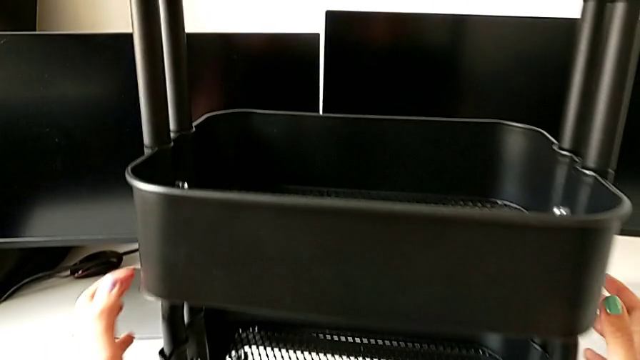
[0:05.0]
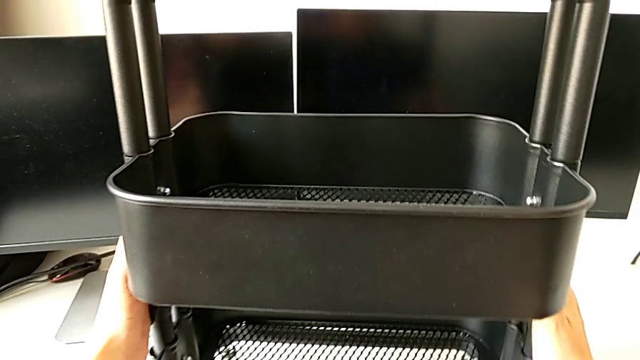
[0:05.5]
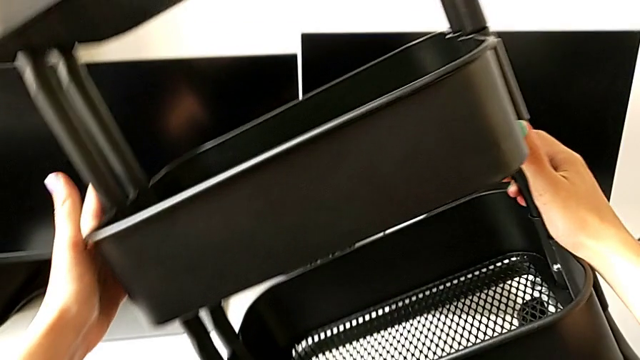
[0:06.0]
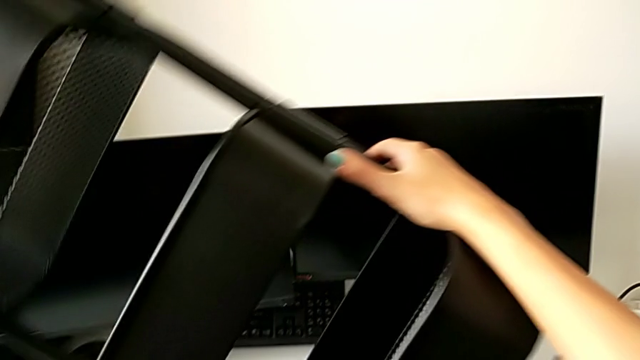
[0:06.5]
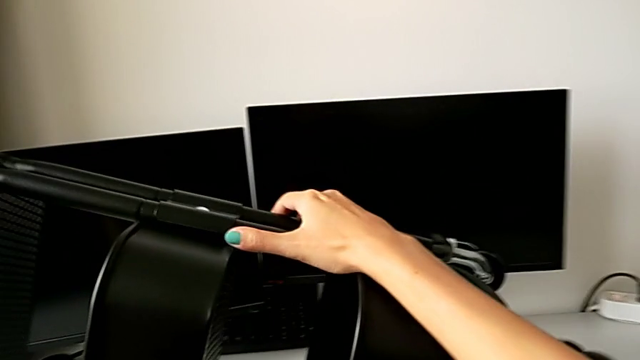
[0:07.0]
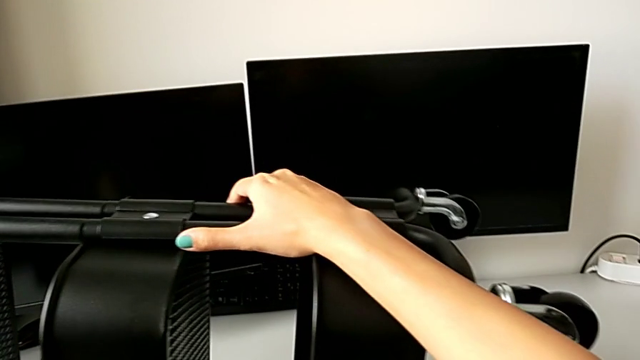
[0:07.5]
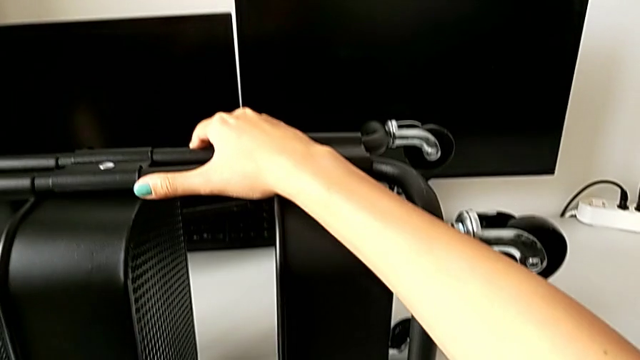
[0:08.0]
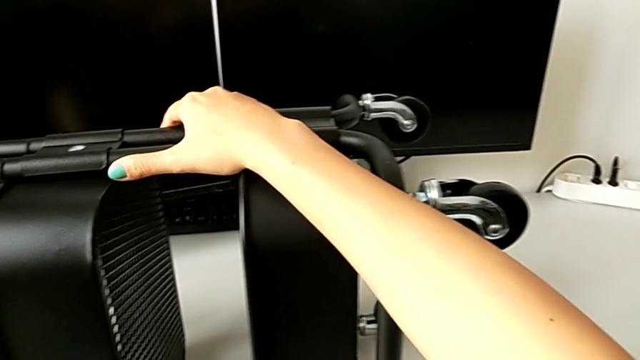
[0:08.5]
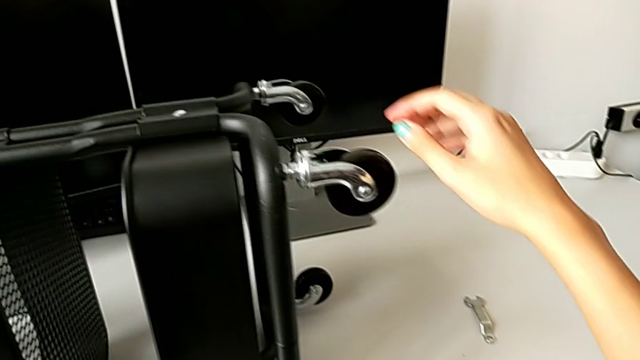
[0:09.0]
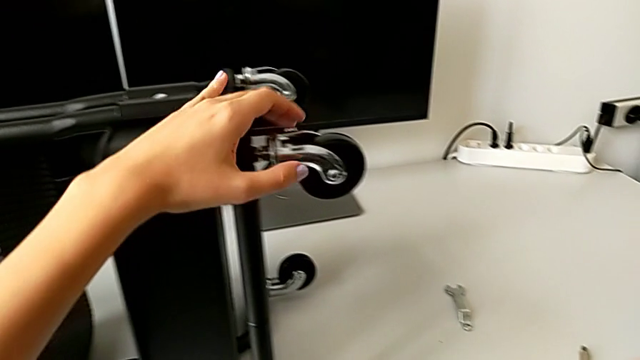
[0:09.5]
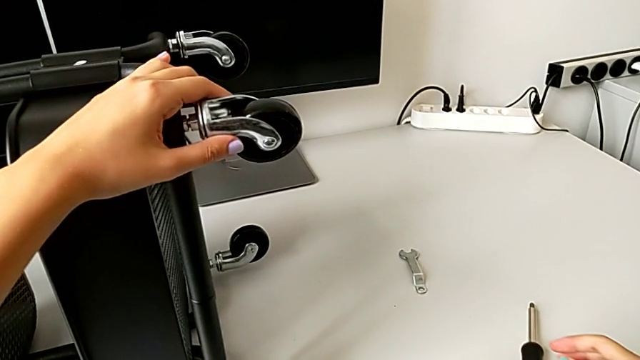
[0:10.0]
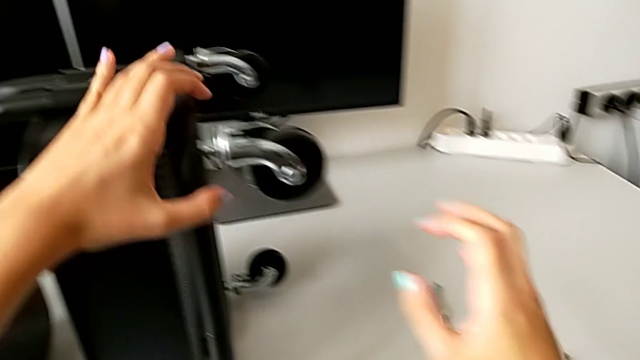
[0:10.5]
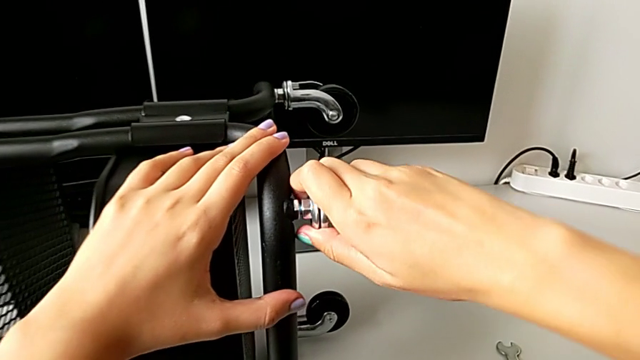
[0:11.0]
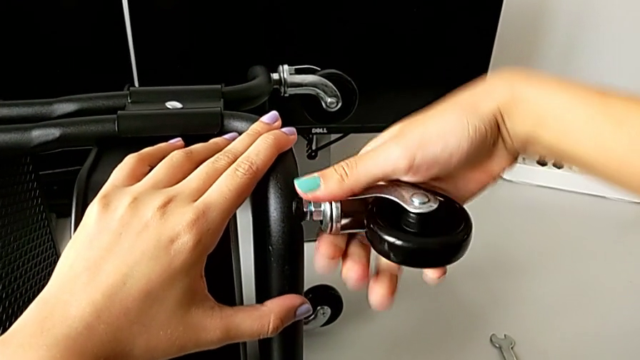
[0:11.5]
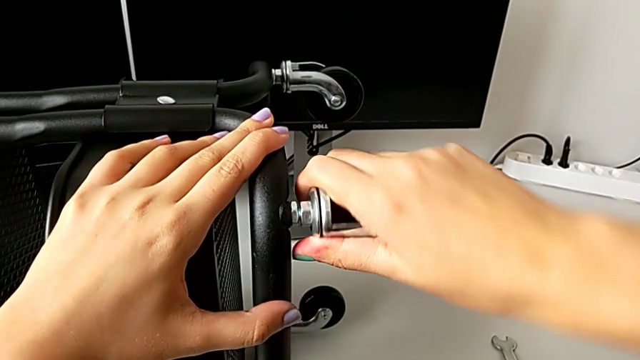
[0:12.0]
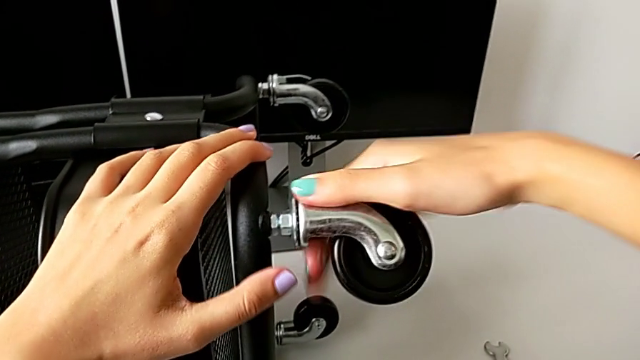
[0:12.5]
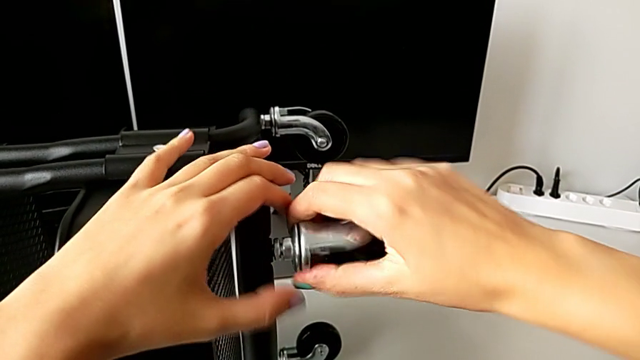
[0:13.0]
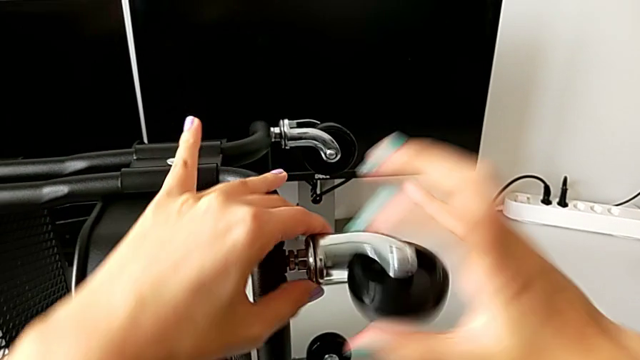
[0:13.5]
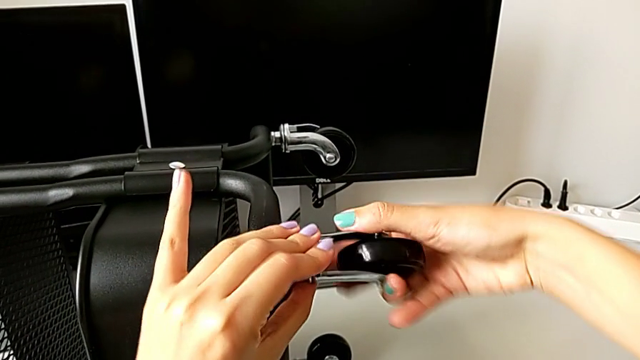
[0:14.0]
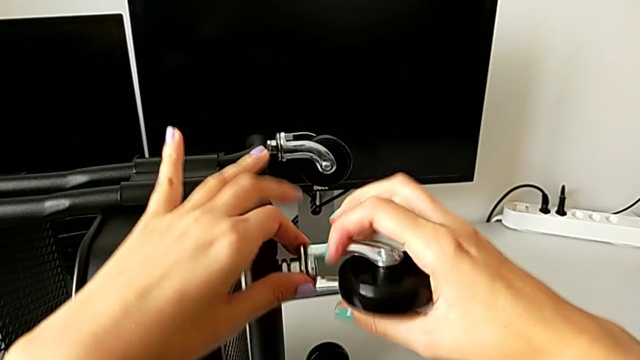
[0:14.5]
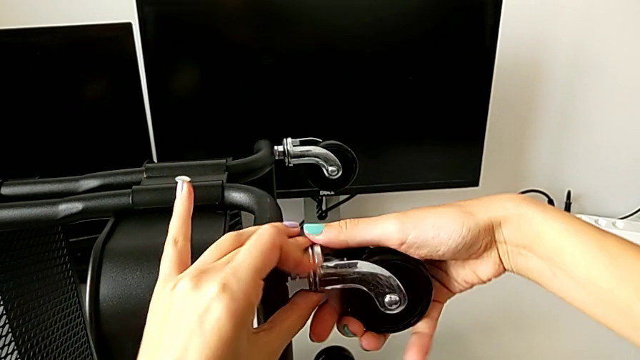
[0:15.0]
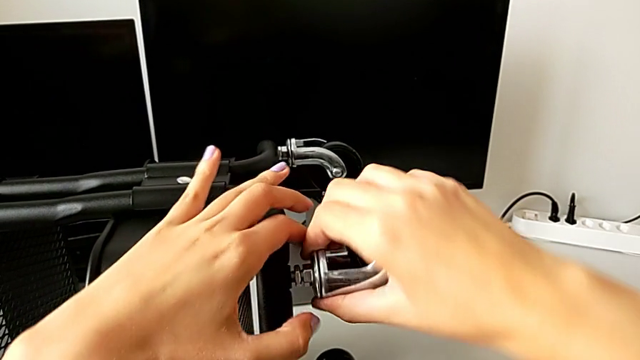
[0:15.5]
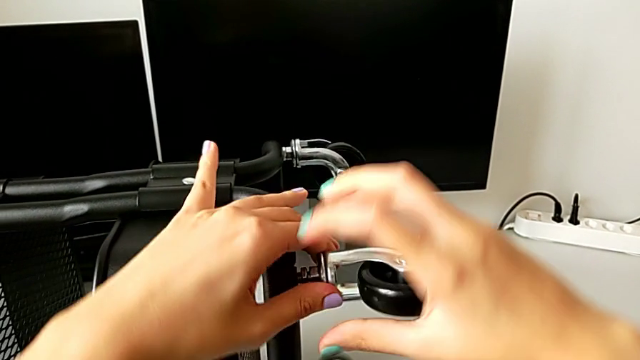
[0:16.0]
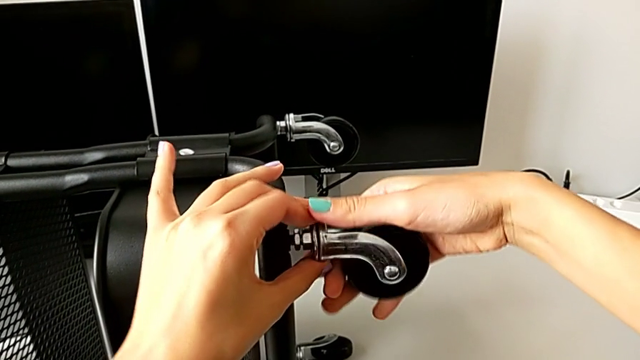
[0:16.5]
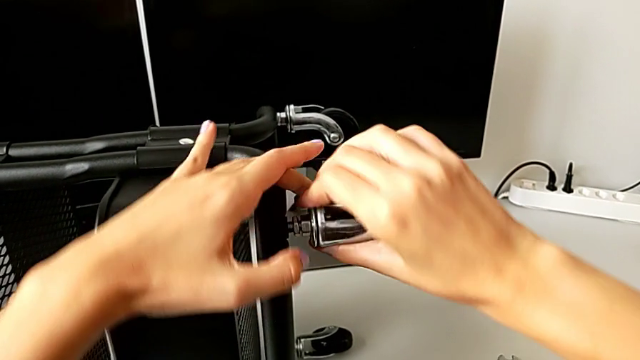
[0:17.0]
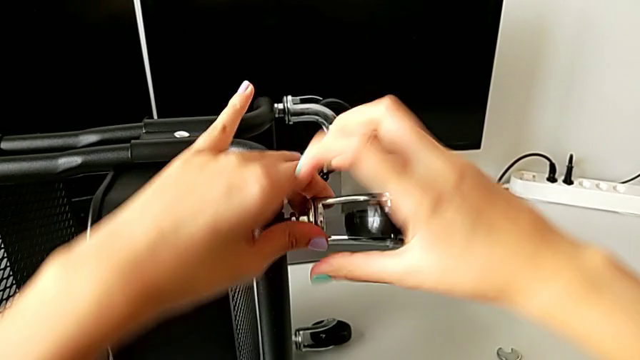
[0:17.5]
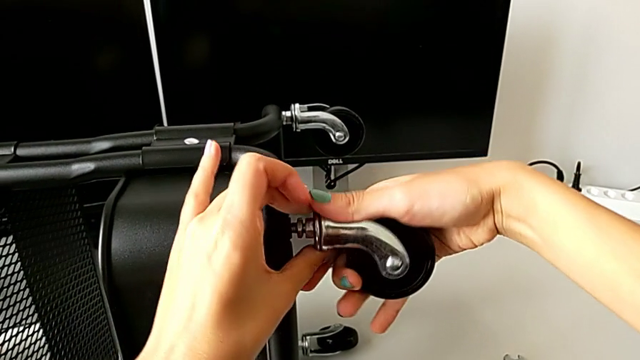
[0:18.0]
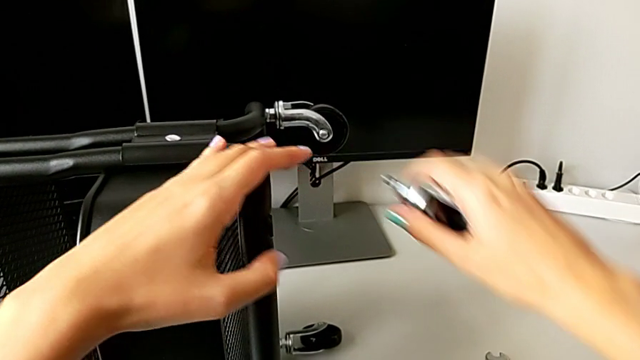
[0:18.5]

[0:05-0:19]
The camera wearer is disassembling all four wheels from the furniture. They approach the utility cart, rotate it, place it and unscrew the first wheel.

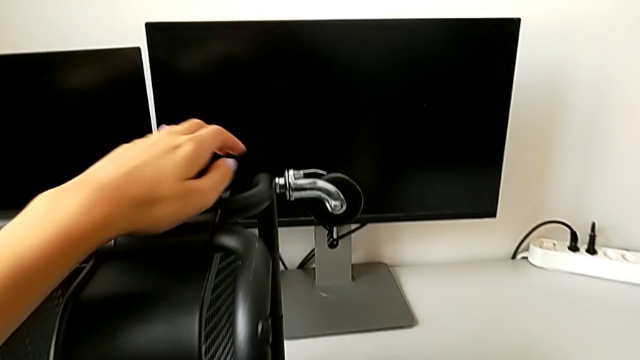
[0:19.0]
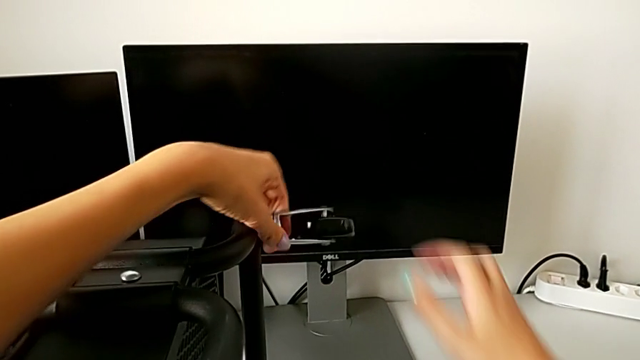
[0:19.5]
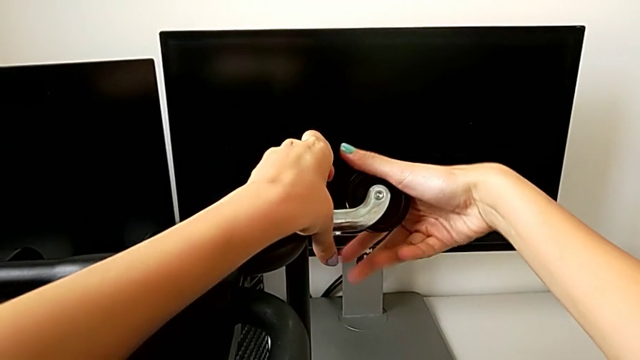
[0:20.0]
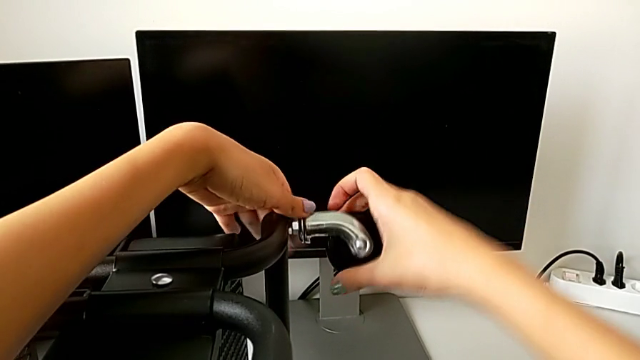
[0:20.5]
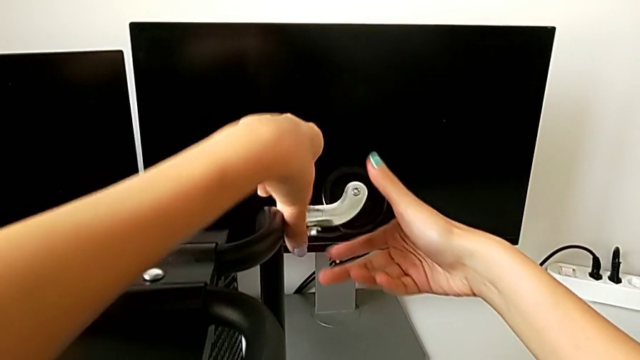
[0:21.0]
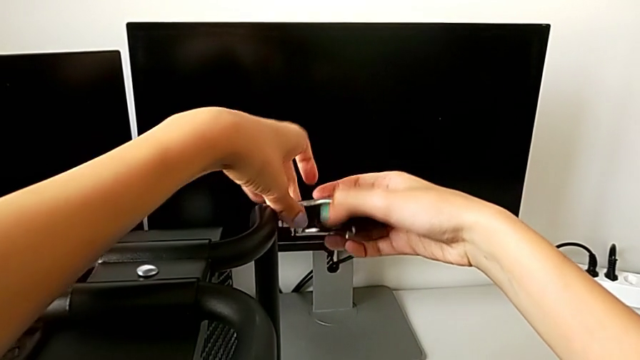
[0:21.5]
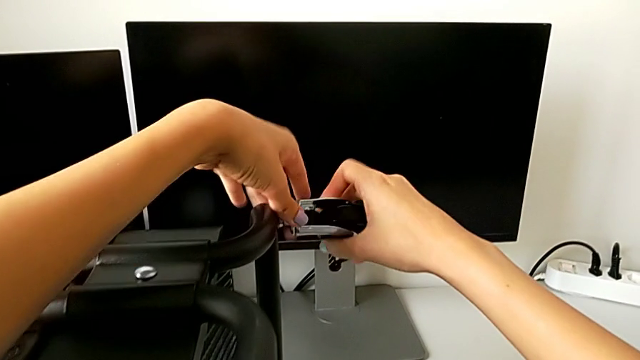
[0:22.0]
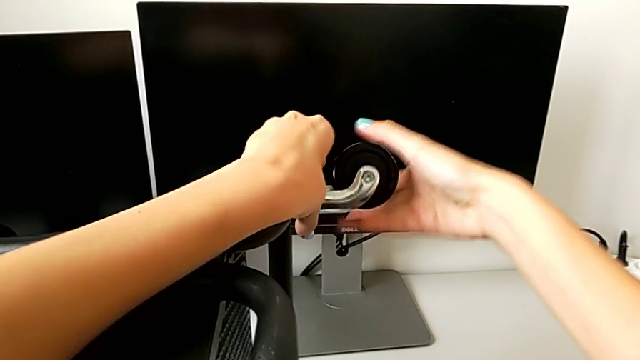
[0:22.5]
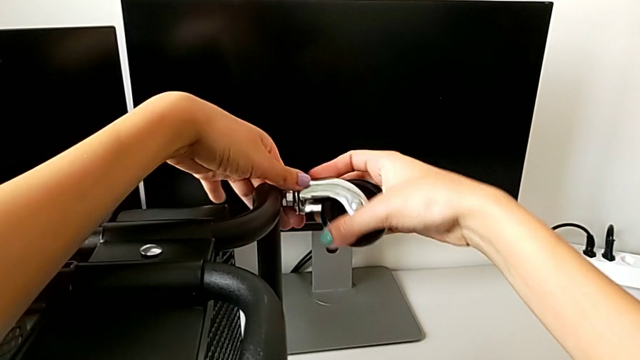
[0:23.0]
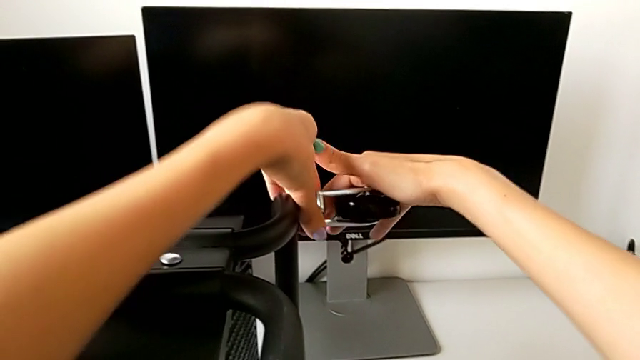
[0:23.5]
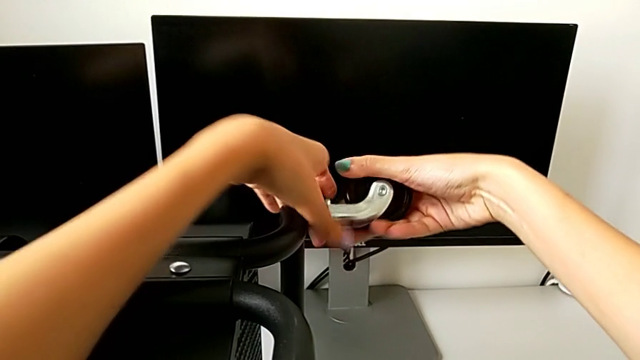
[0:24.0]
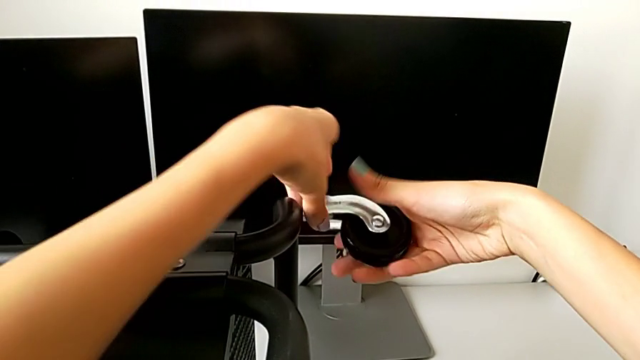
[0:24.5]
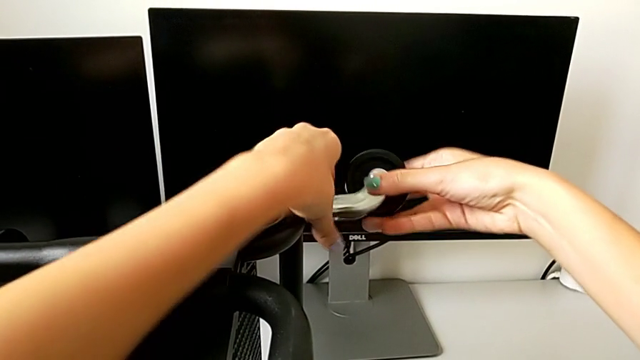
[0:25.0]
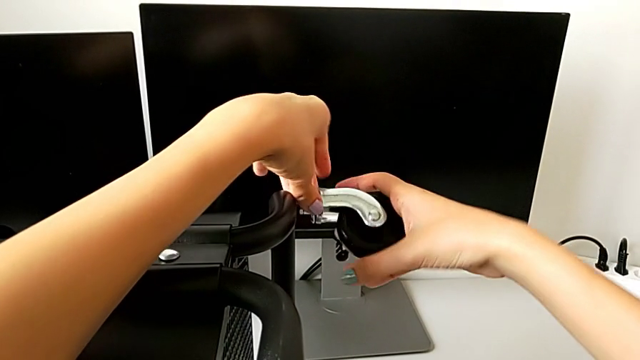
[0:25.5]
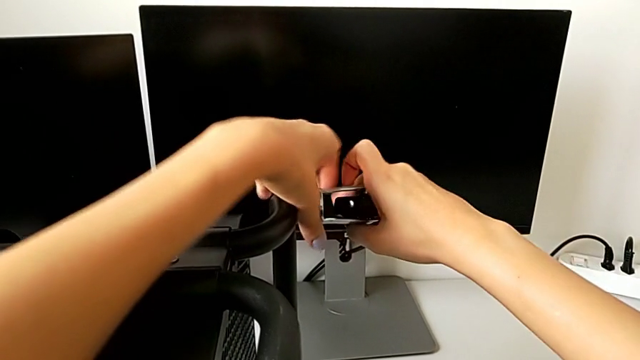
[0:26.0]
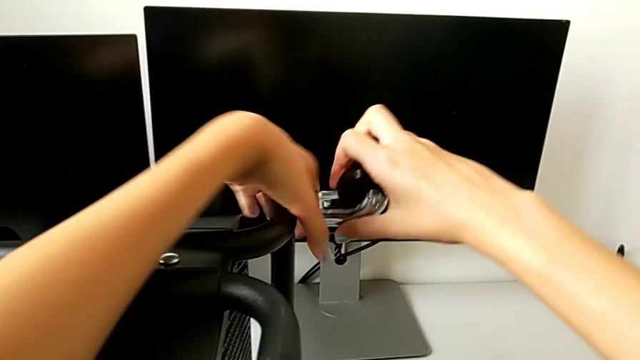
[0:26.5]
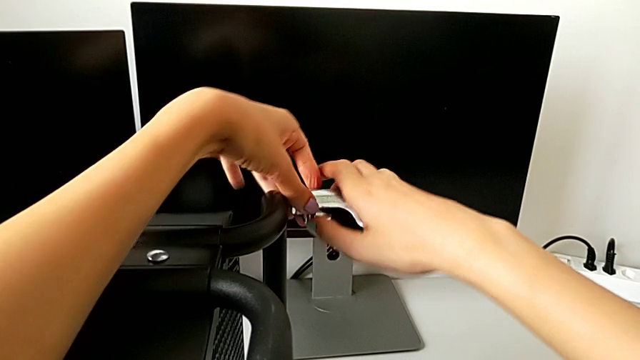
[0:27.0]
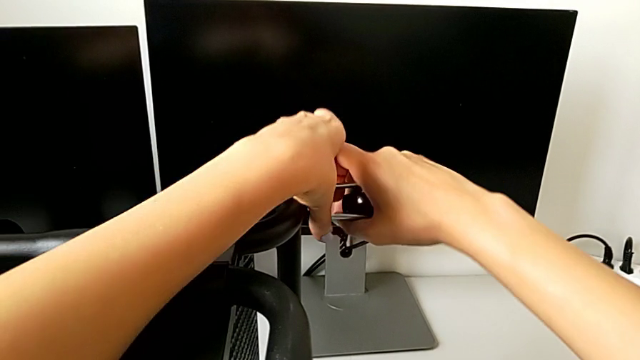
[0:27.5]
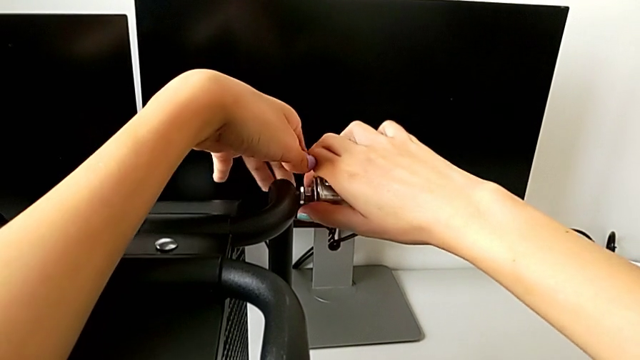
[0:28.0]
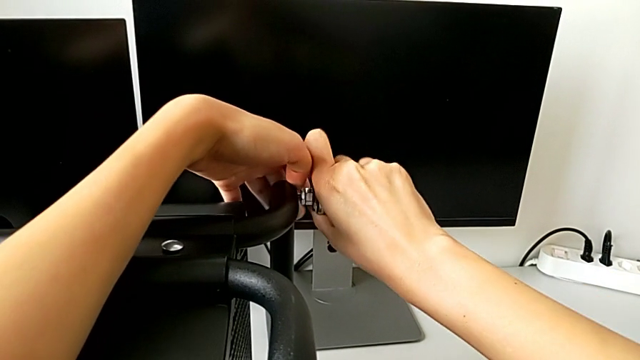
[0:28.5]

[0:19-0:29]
The camera wearer is disassembling all four wheels from the furniture. They approach the wheel and begin to unscrew the second wheel.
